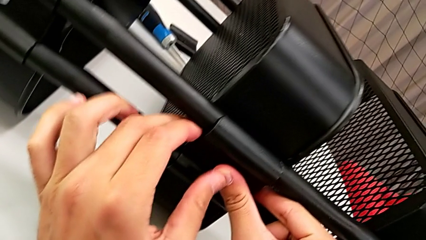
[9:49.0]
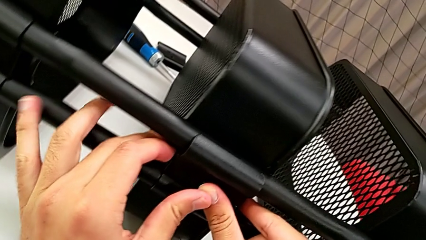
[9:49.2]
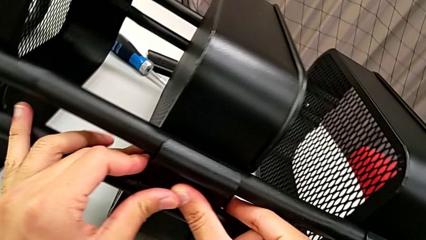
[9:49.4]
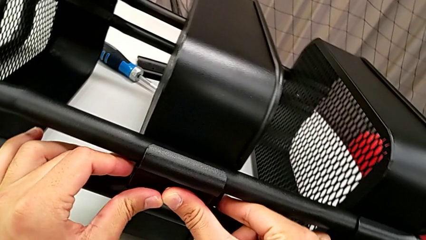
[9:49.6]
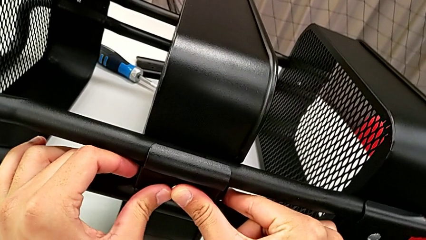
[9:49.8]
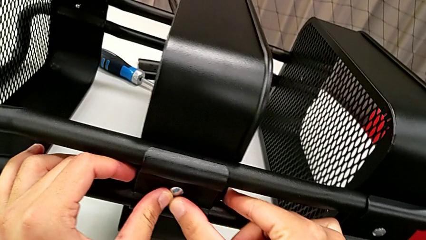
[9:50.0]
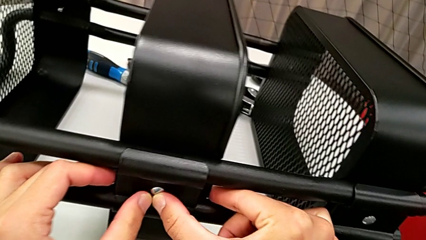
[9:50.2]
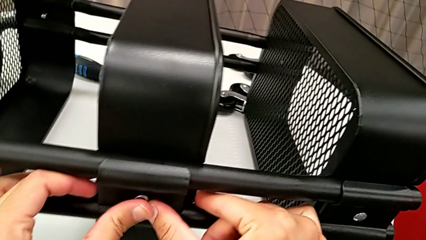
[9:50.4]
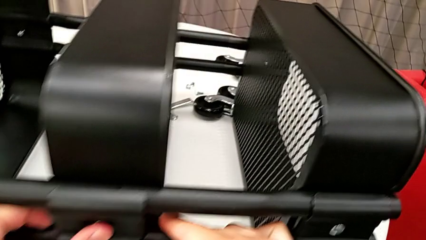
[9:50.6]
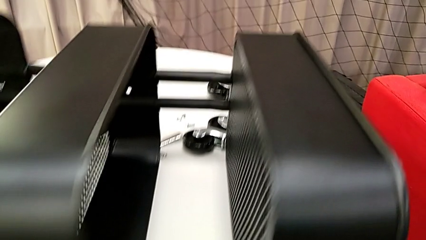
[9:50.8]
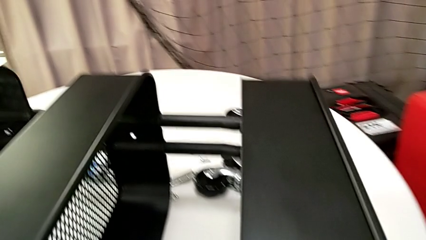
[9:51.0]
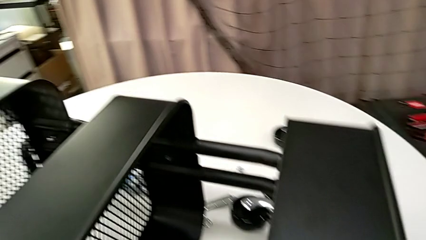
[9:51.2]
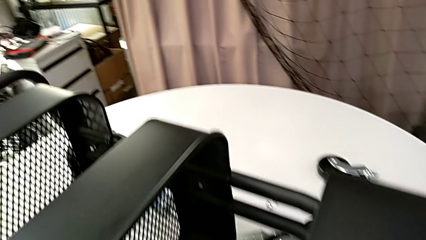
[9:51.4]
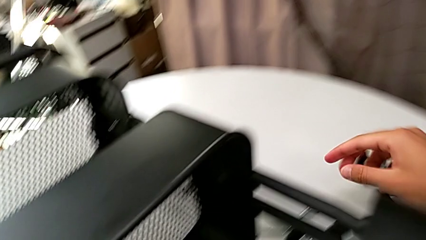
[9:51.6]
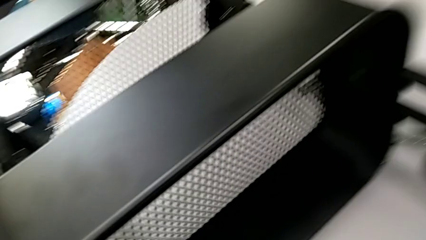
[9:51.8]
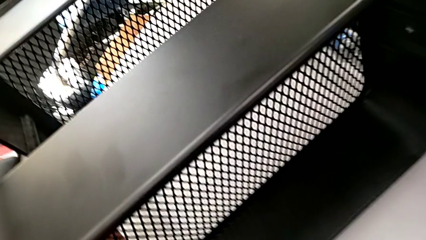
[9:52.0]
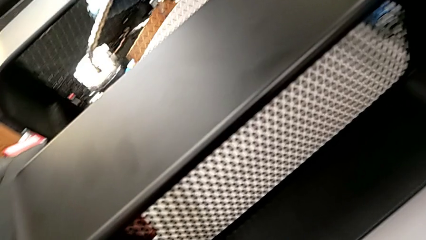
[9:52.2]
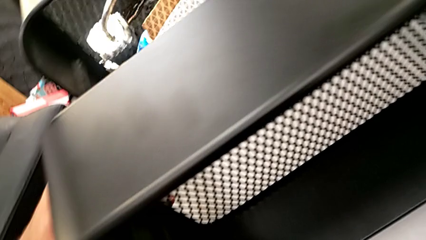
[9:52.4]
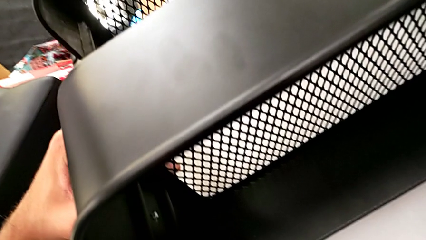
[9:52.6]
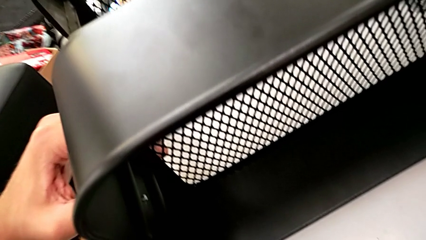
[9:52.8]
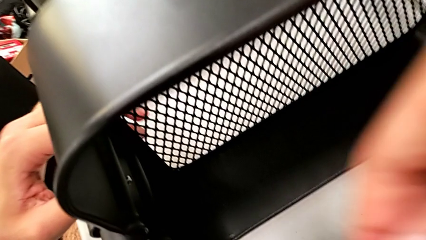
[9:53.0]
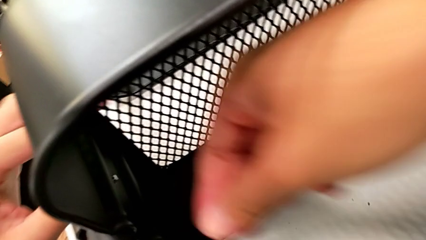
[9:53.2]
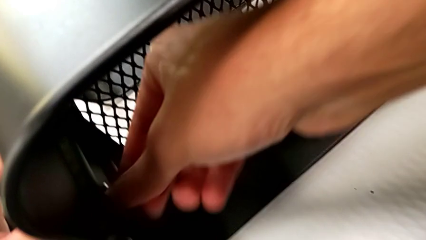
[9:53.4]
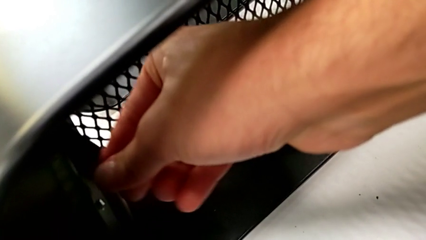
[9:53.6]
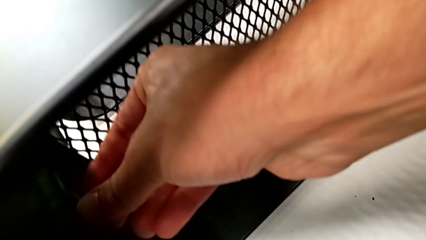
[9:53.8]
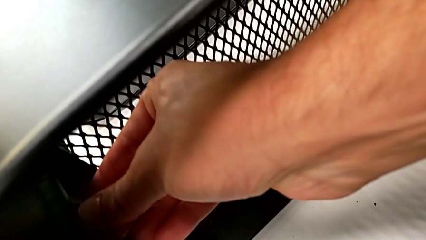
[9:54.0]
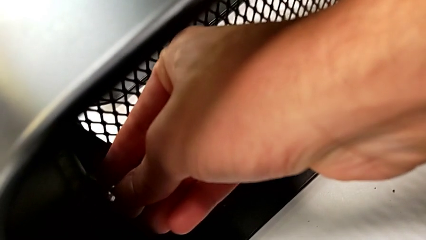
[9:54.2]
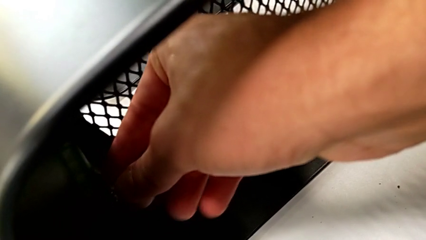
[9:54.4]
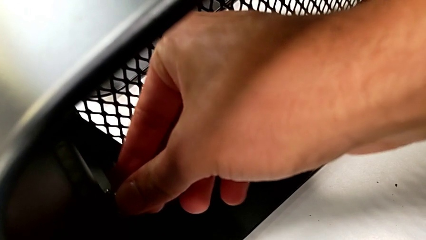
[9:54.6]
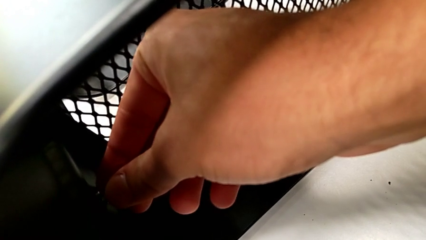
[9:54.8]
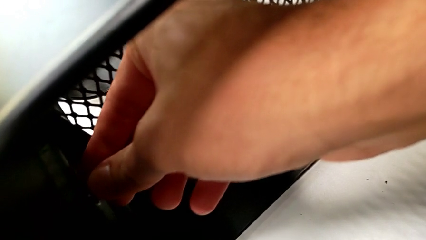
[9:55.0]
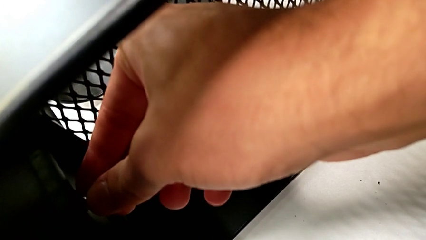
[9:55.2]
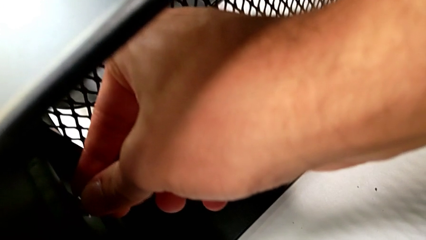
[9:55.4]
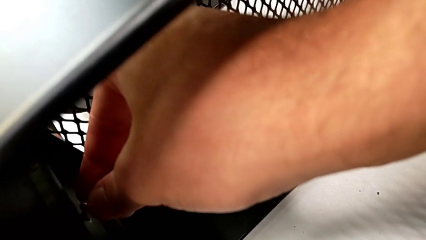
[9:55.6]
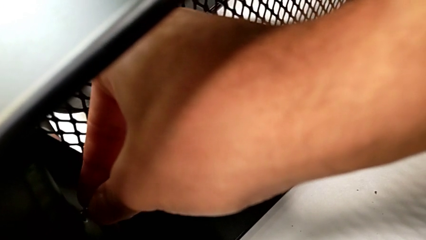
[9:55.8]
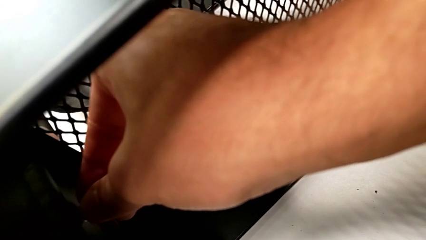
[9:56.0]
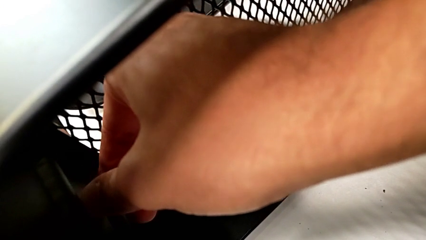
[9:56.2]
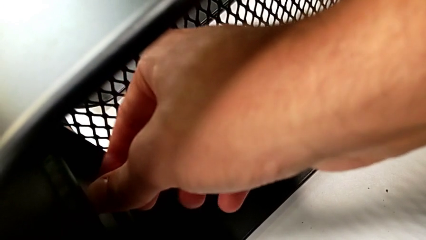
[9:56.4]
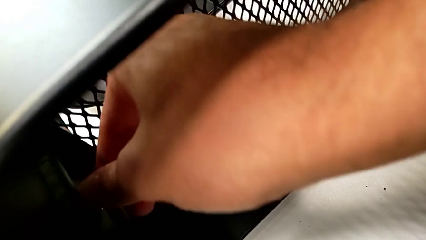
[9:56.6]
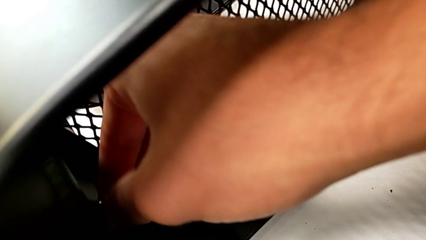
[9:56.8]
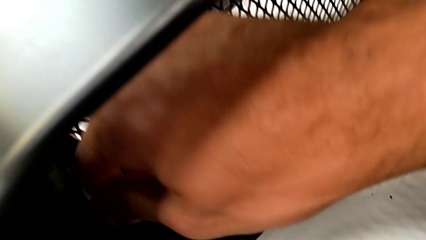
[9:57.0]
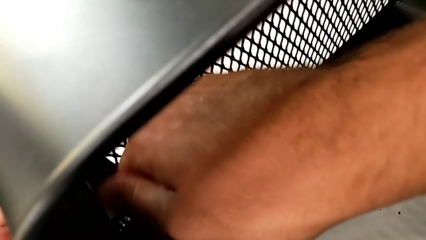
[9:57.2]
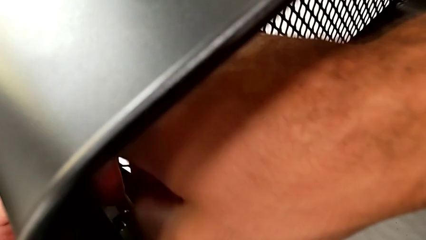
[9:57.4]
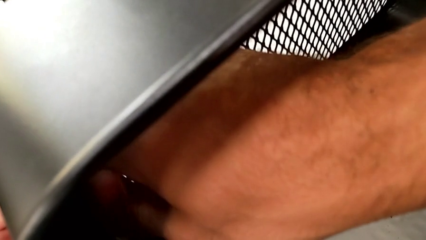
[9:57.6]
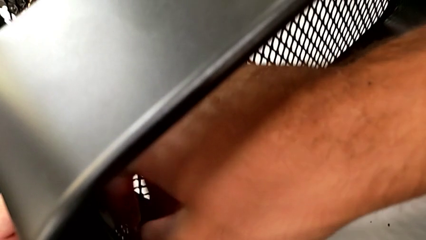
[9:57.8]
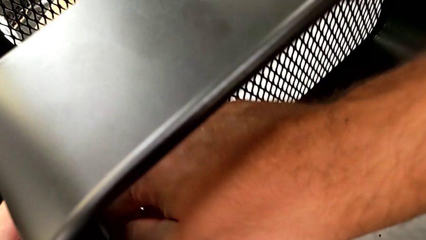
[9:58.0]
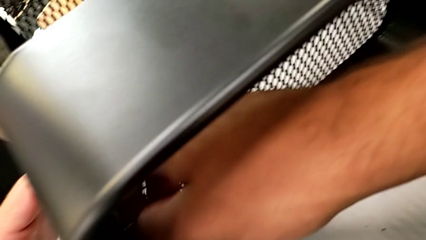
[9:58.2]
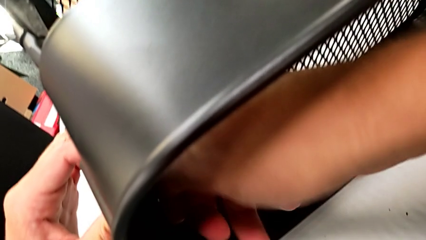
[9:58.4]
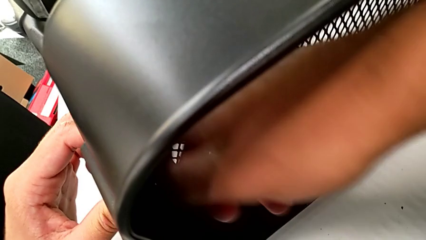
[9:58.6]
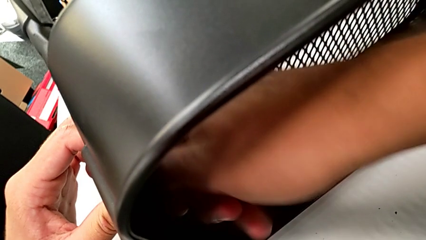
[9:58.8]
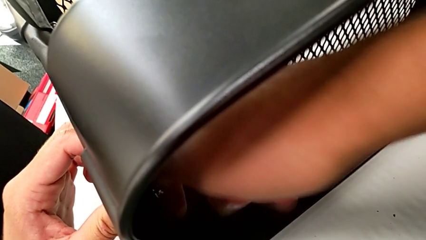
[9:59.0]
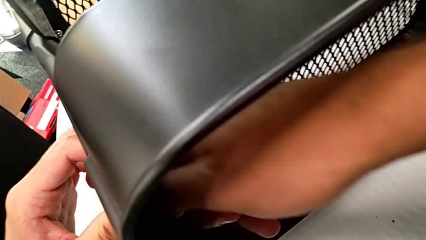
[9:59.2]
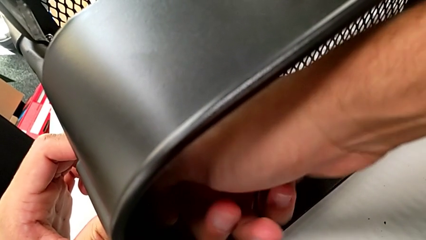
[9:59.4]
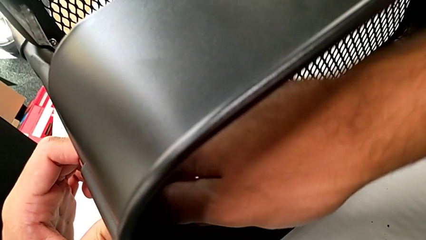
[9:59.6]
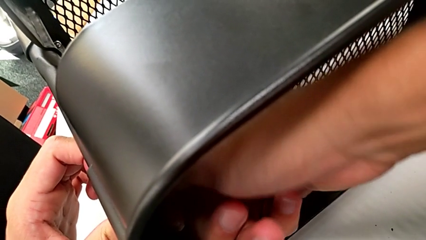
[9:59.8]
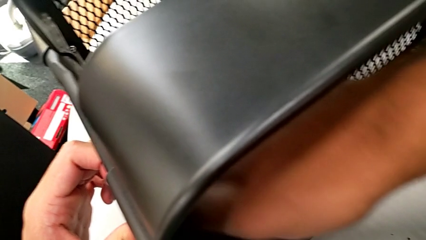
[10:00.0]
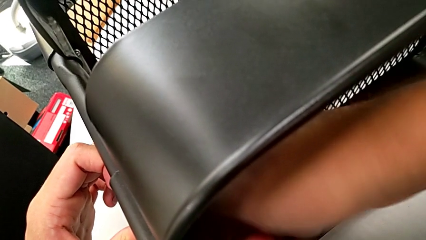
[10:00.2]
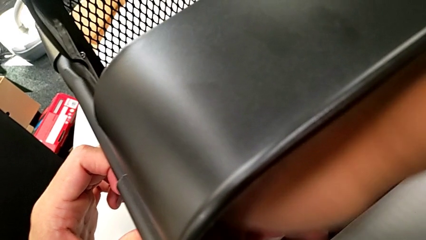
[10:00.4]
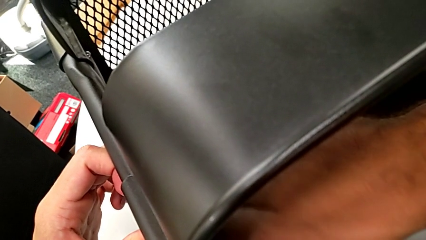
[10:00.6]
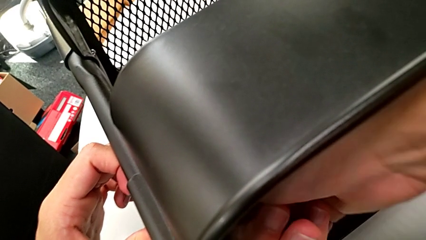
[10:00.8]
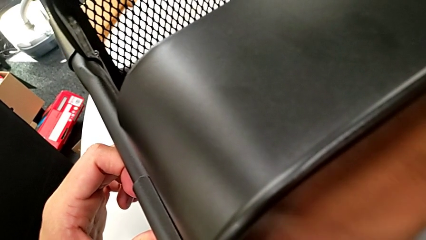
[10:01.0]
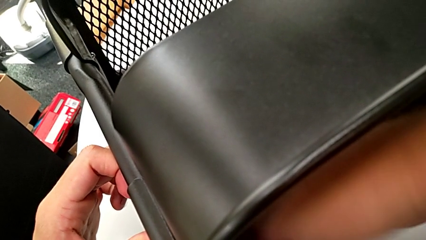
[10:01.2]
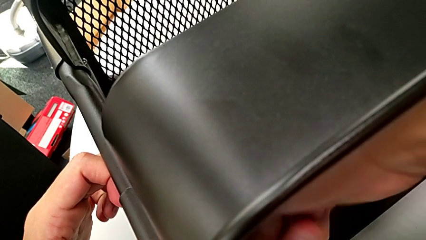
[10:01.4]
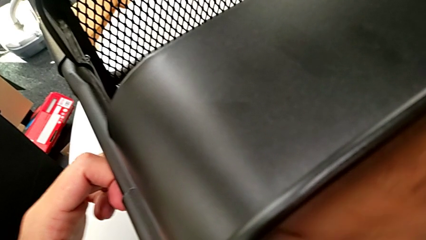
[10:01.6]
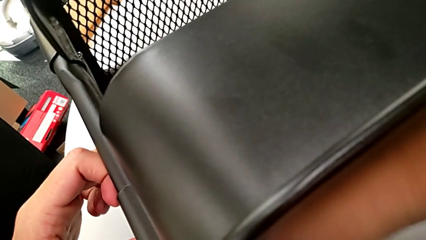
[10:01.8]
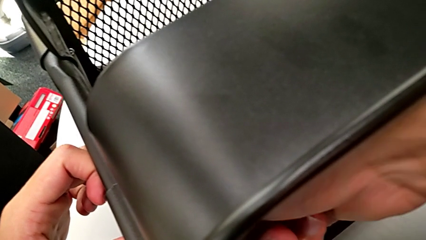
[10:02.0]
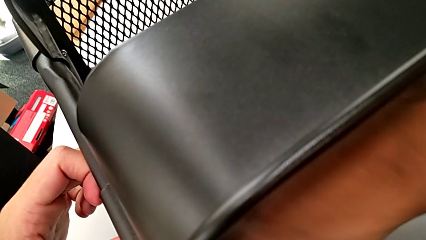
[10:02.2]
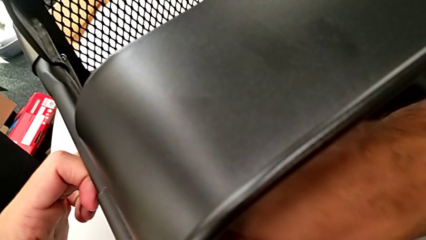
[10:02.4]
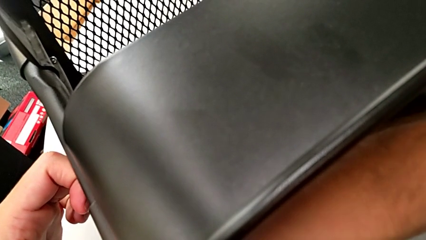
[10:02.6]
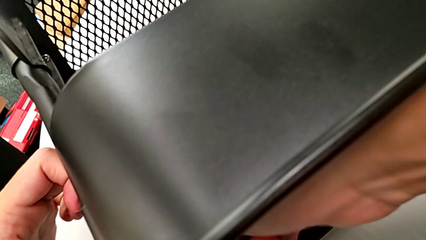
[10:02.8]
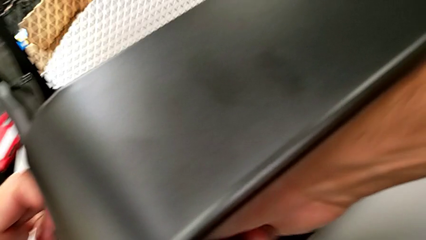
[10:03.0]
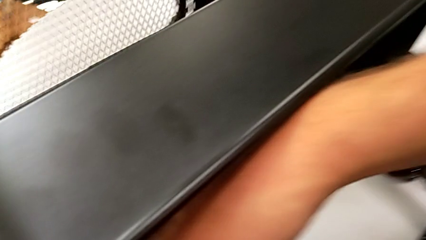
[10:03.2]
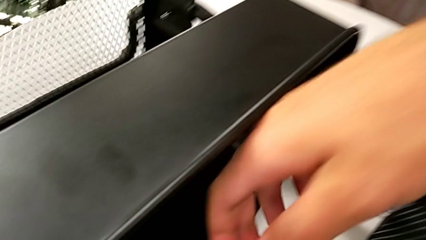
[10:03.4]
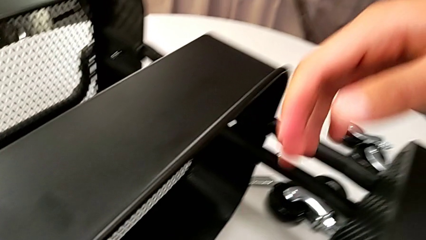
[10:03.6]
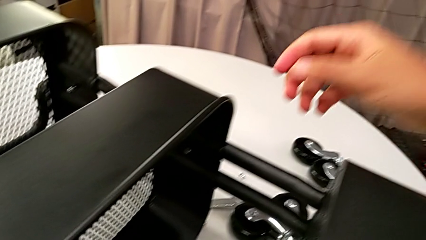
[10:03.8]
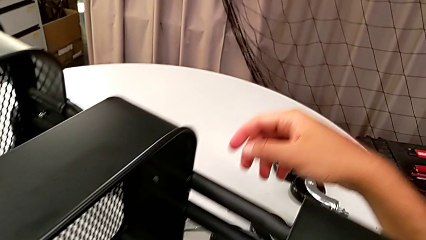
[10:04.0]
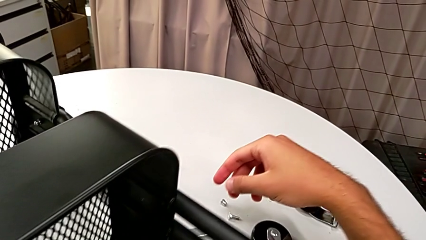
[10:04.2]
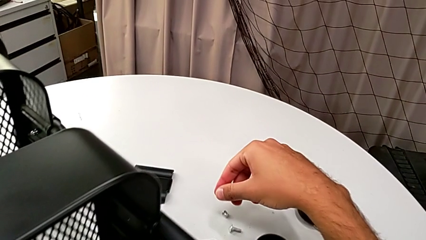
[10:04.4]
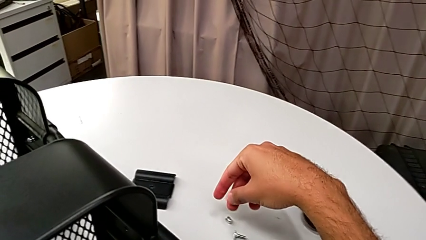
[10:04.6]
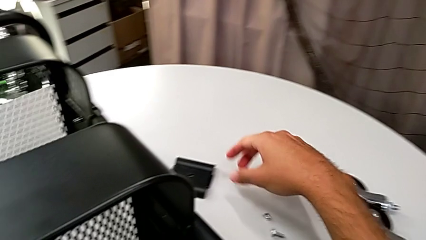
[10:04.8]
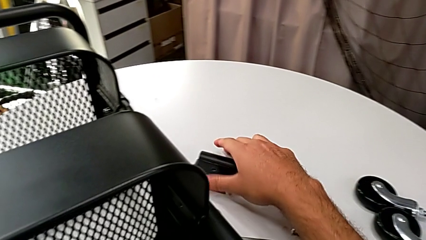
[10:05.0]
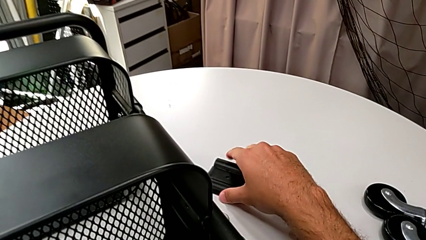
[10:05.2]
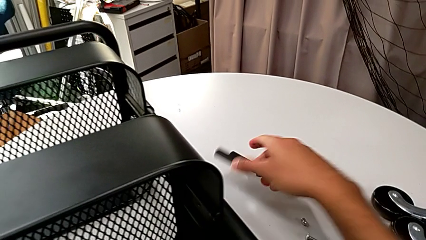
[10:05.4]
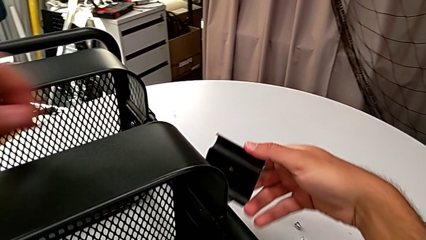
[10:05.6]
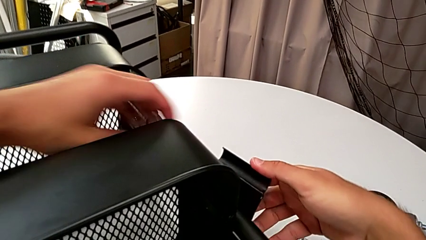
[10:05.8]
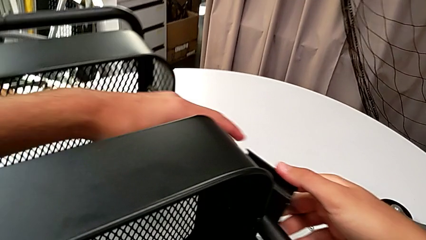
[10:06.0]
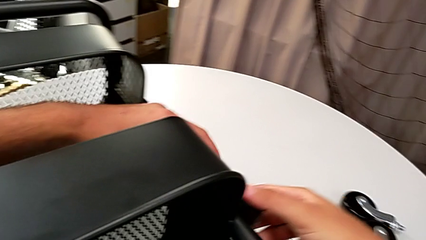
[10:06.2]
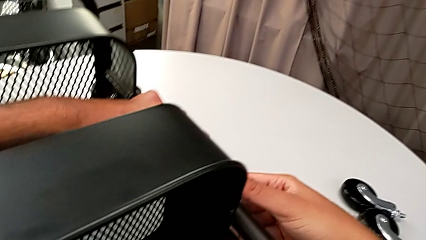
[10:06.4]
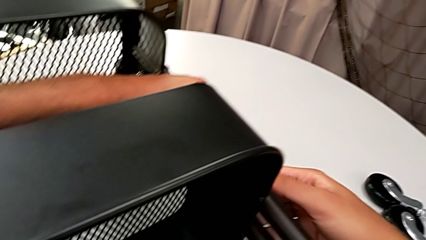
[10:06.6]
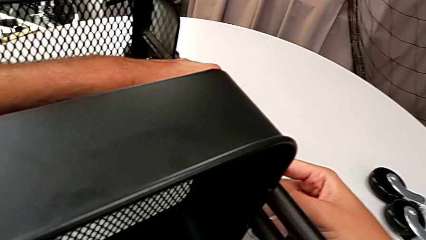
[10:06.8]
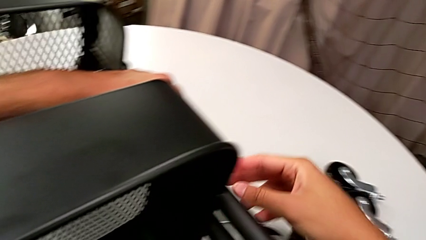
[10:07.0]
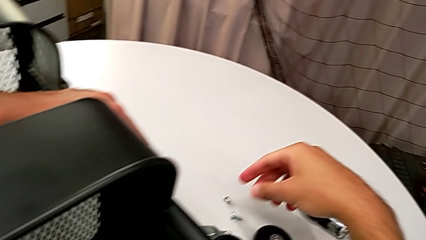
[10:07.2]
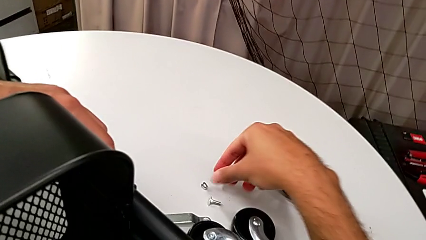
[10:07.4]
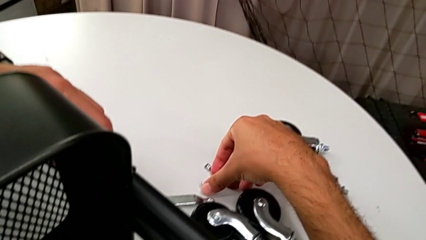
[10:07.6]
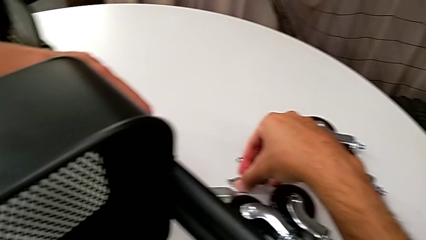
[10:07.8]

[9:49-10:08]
The camera wearer is assembling the middle grid tray. They insert the screw, screw the hexagon cap nut, grab the bracket and place it.
